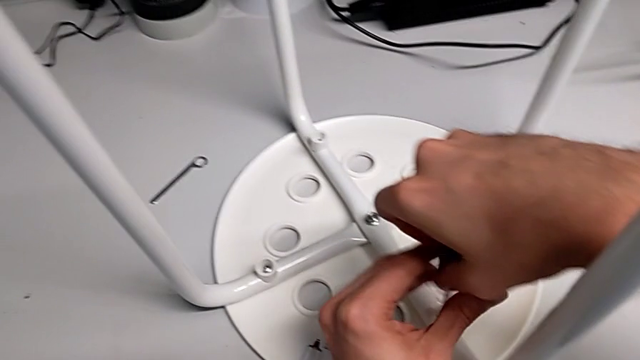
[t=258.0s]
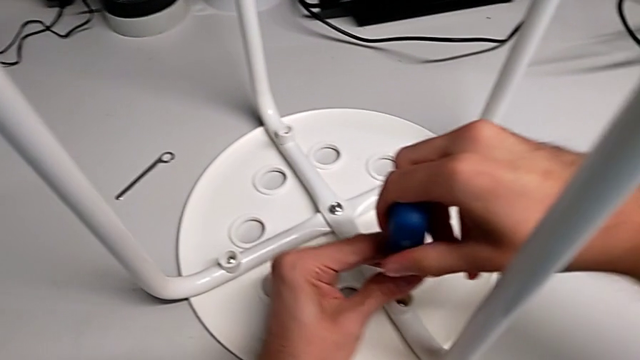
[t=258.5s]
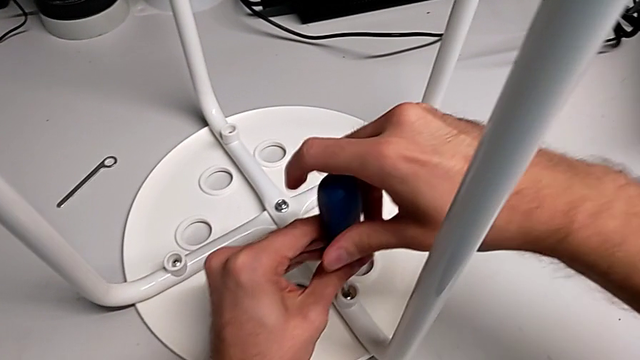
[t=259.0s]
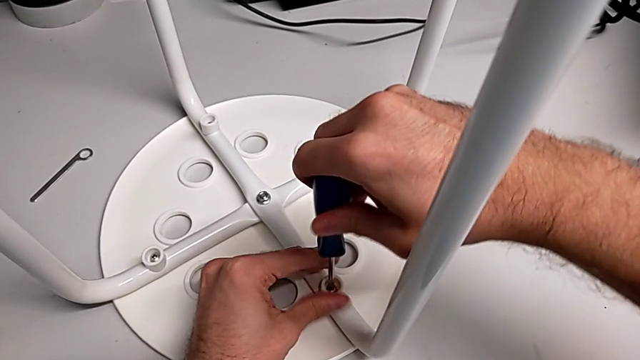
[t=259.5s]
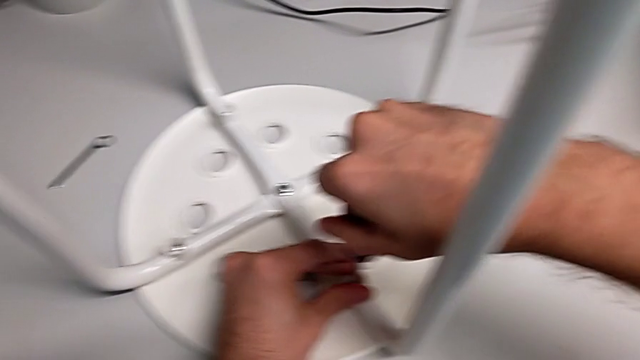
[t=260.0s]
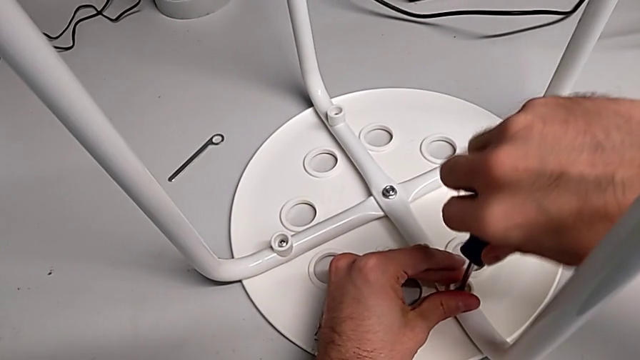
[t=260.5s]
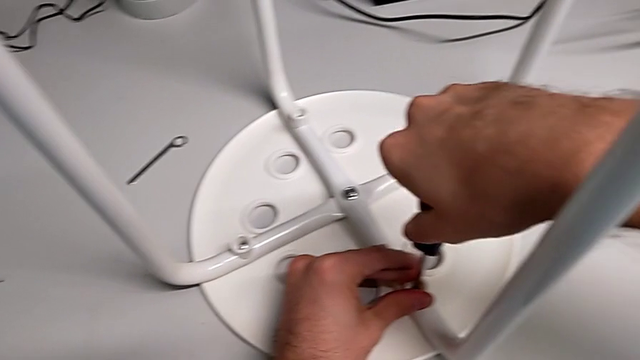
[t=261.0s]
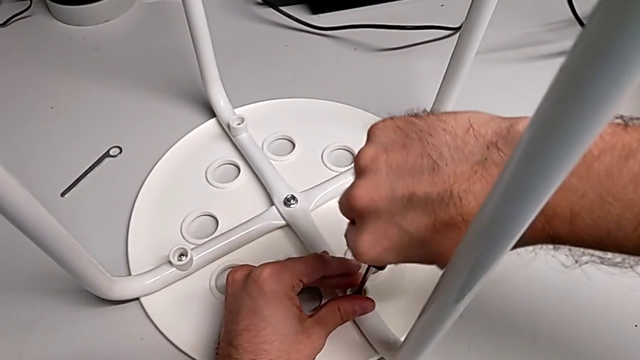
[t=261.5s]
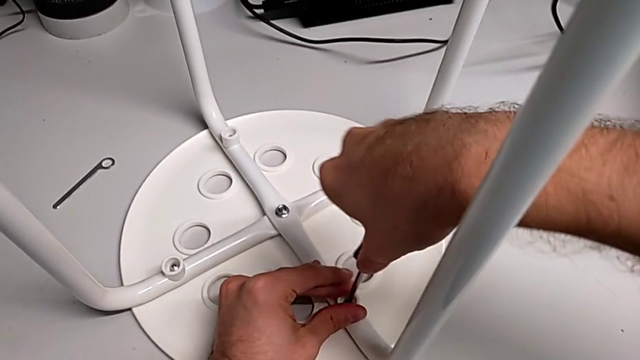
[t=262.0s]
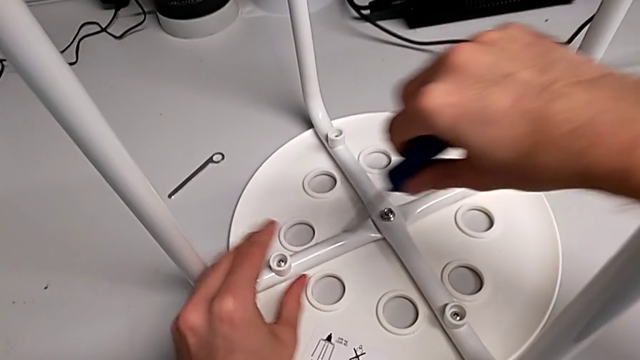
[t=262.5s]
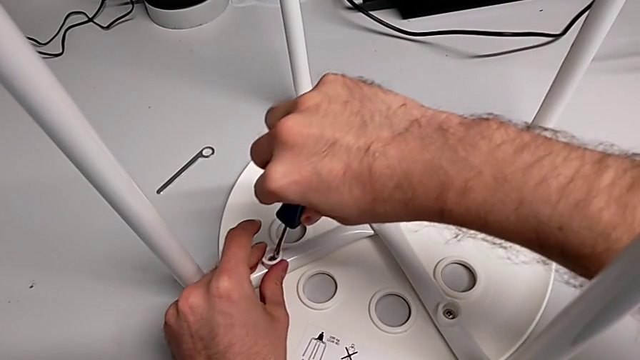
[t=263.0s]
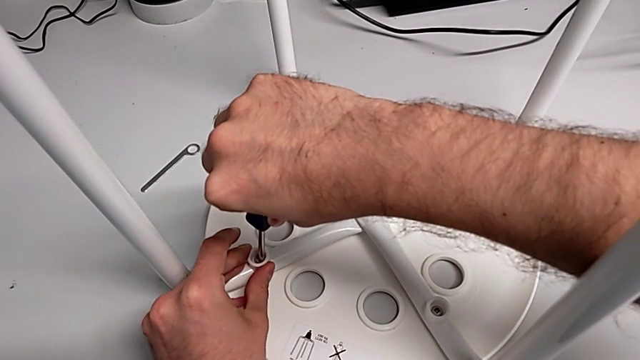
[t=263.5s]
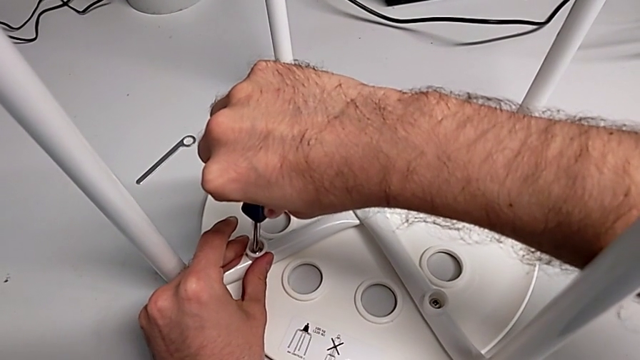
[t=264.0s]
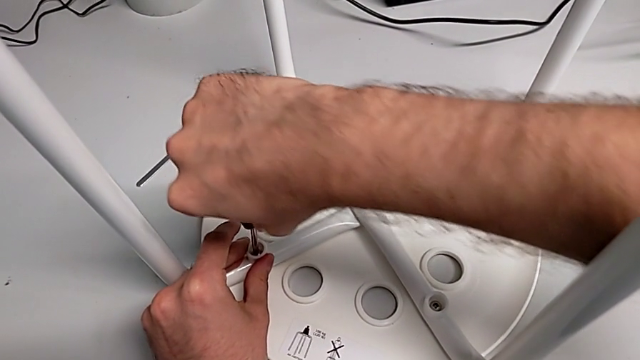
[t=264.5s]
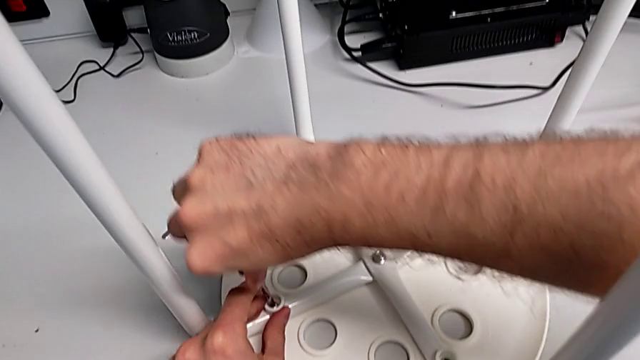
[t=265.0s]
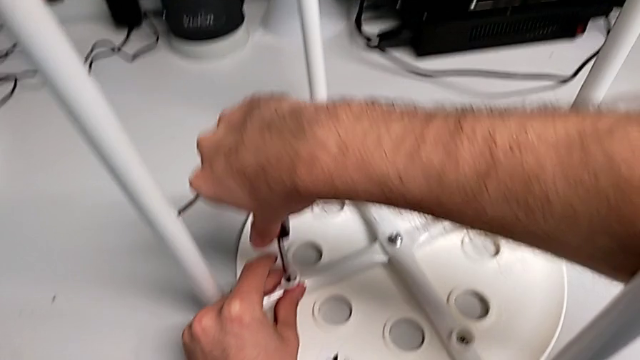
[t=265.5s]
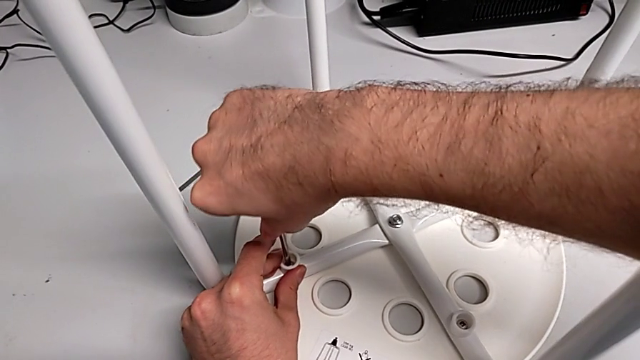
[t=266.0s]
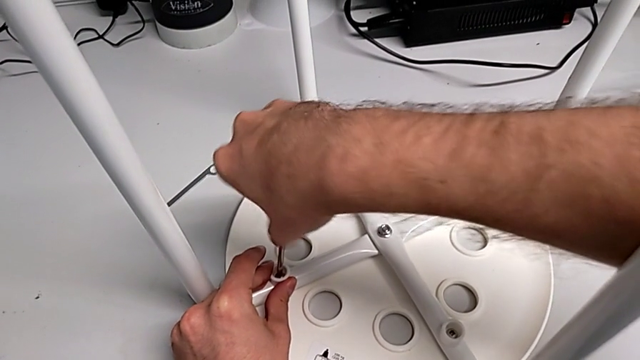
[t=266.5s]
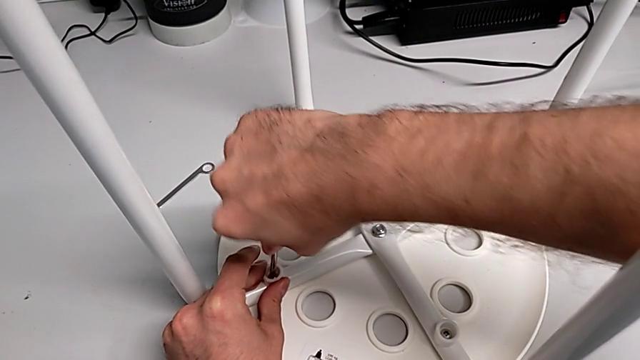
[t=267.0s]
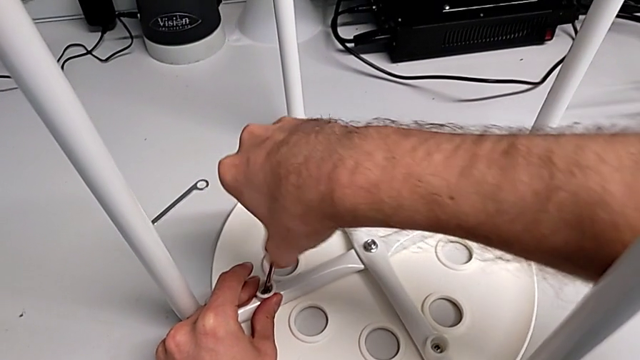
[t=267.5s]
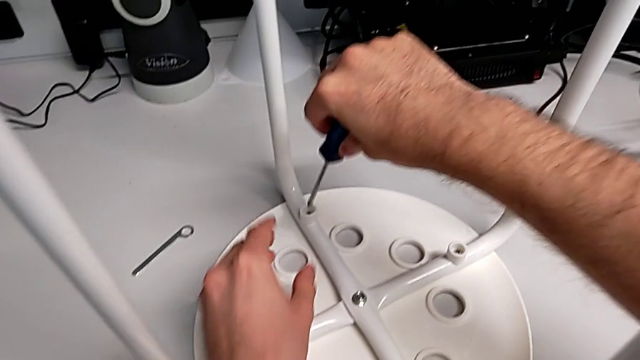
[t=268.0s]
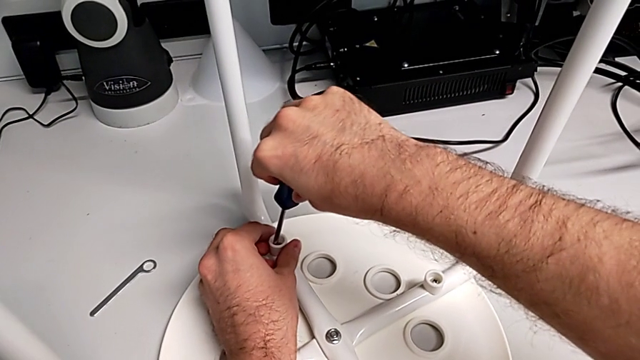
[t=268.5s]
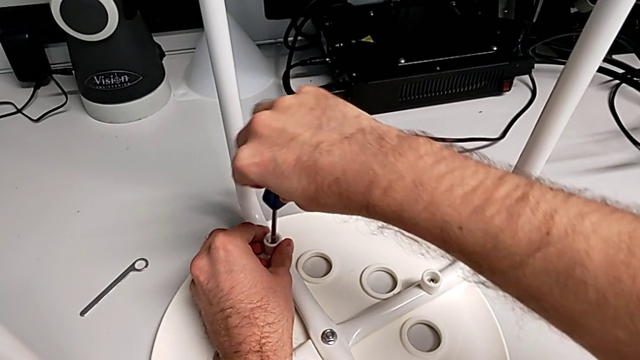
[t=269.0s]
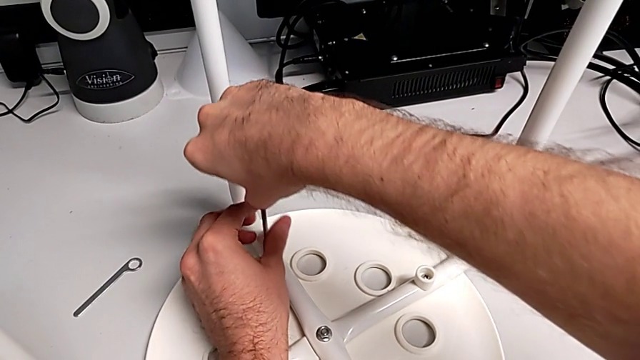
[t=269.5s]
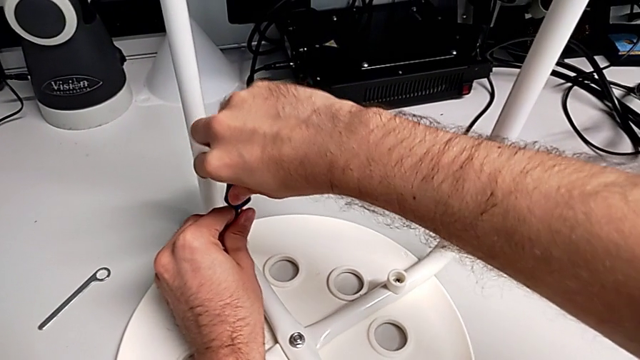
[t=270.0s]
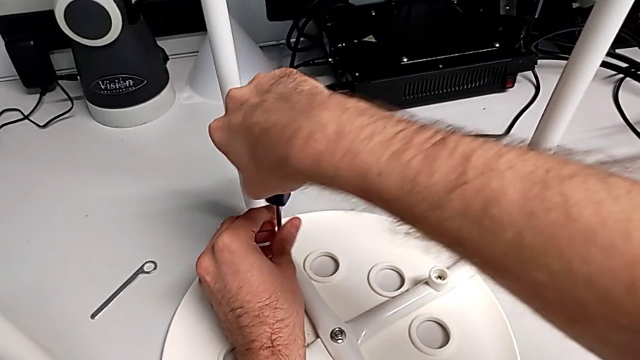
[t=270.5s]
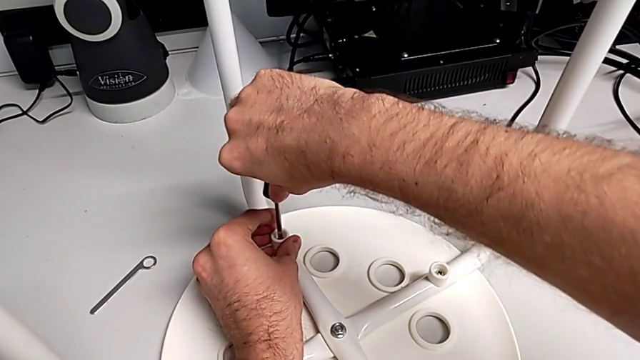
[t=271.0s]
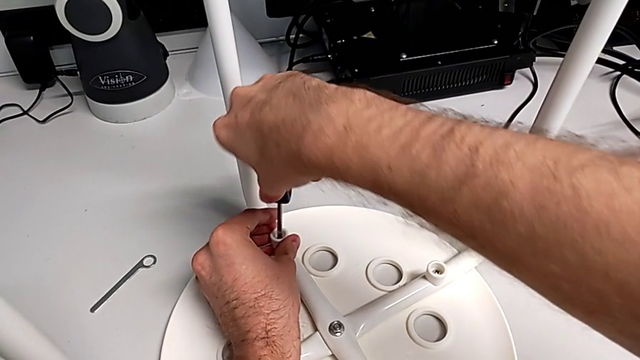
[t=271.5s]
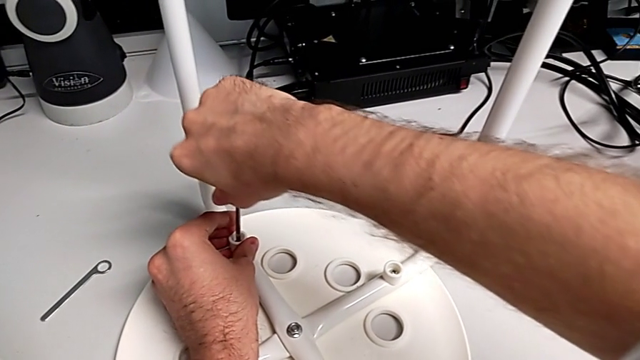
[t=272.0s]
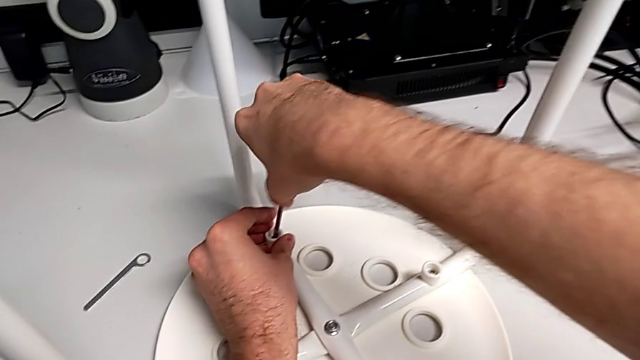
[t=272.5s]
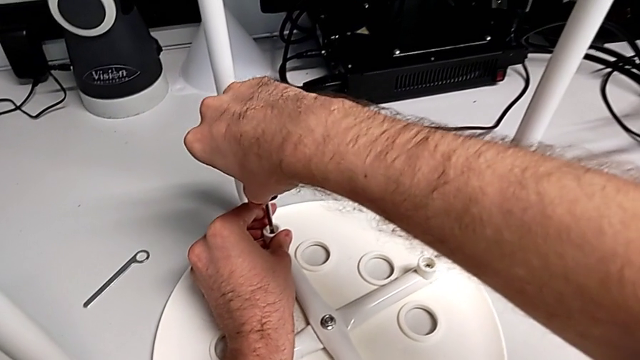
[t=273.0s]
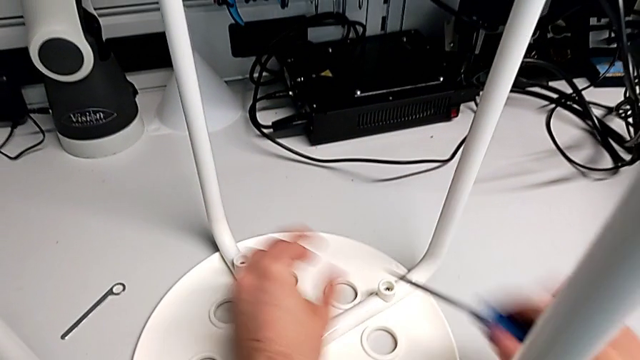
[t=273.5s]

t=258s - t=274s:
The camera wearer is assembling the seat. They keep screwing the screw, withdraw the screwdriver, insert it, screw the screw, withdraw the screwdriver, insert it, screw the screw, withdraw the screwdriver and inspect the washer.

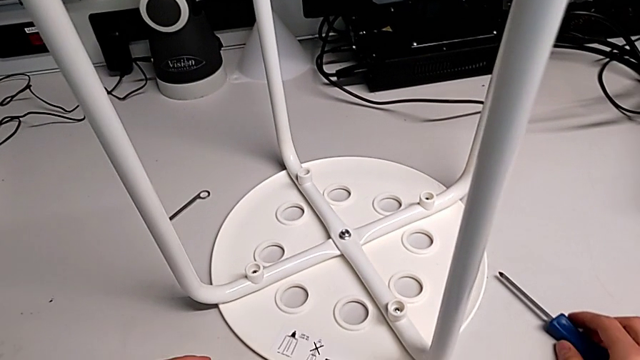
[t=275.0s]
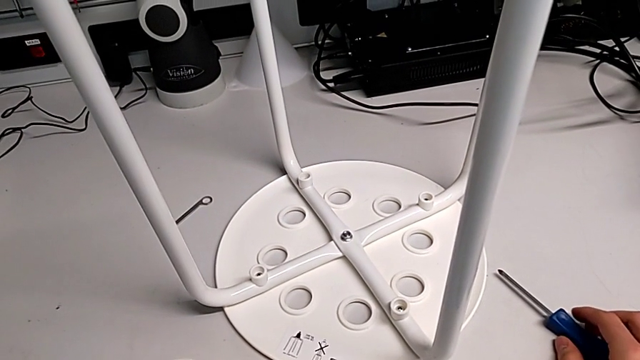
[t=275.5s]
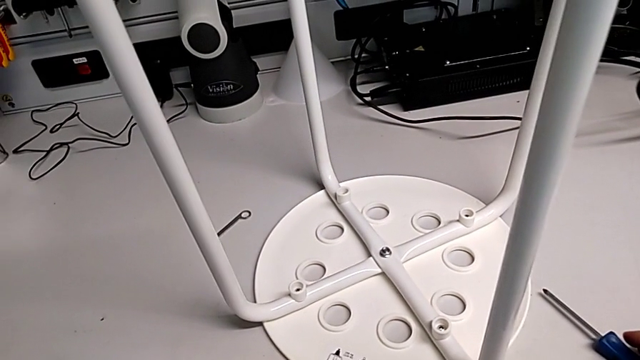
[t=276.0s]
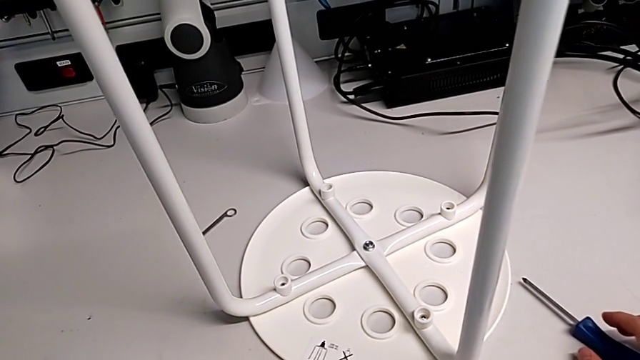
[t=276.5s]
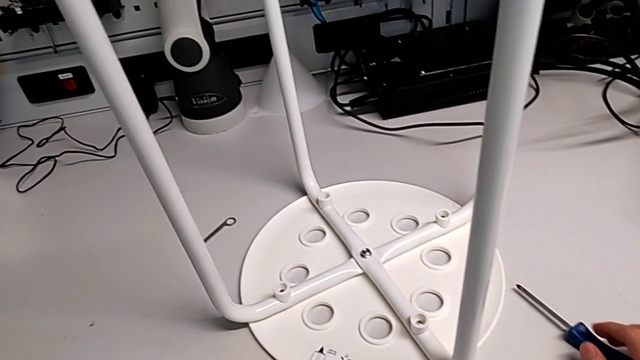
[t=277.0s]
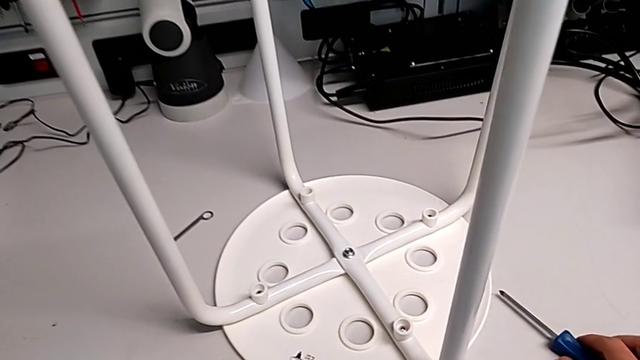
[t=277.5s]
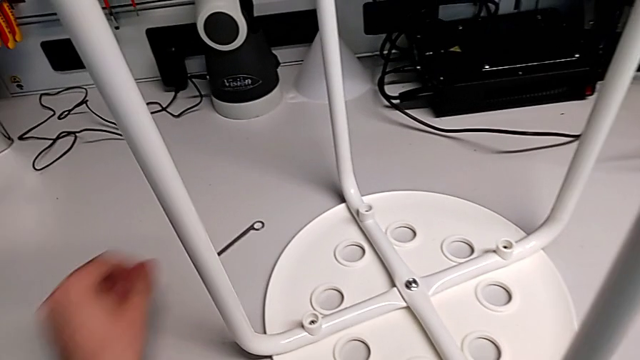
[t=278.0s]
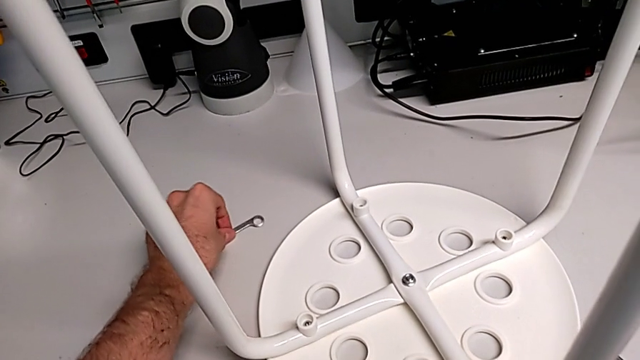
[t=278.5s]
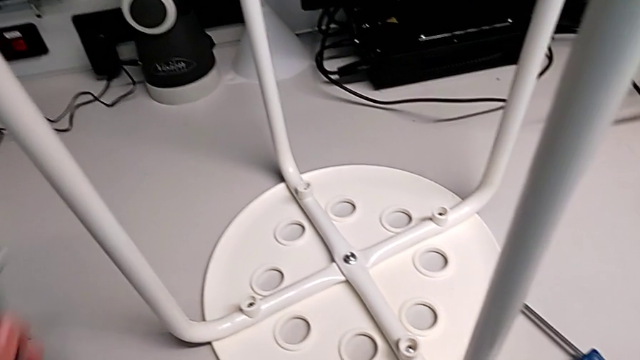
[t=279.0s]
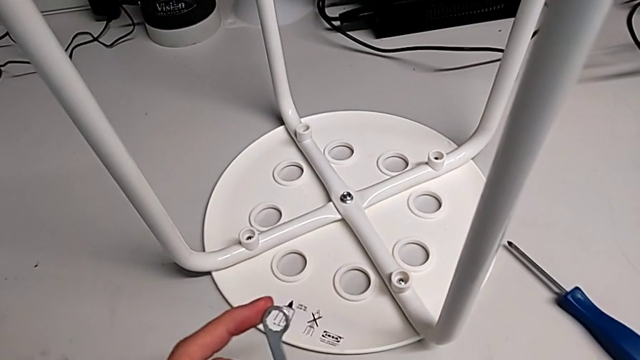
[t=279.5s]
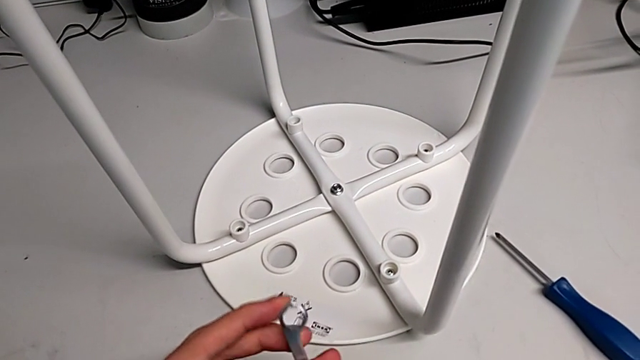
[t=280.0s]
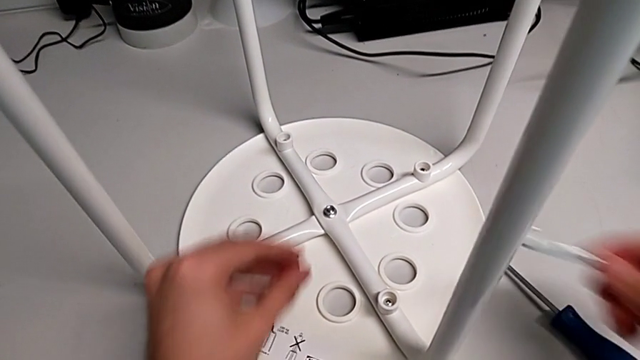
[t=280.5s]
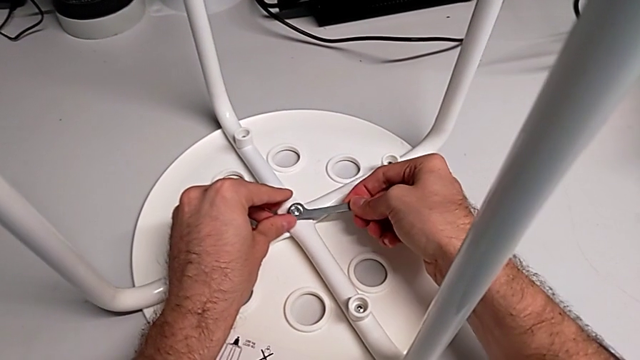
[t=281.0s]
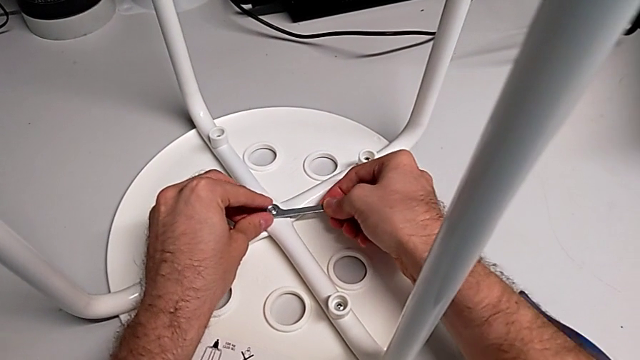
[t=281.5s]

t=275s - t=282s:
The camera wearer is tightening the bolt. They grab the hexagonal wrench, grab the hex nut and insert the hexagonal wrench.
